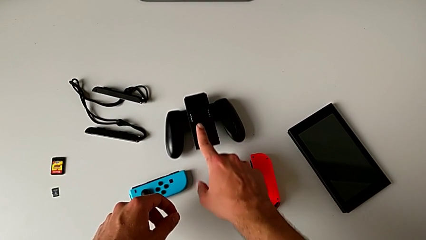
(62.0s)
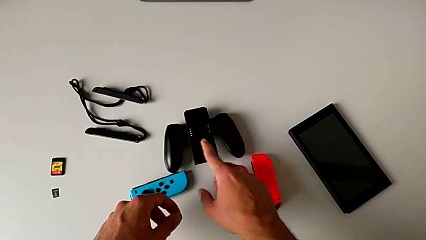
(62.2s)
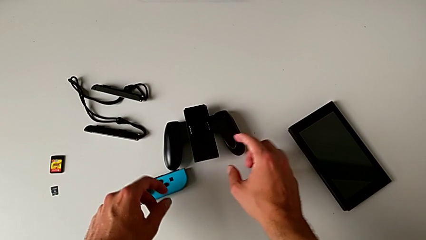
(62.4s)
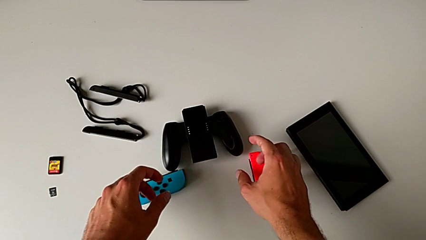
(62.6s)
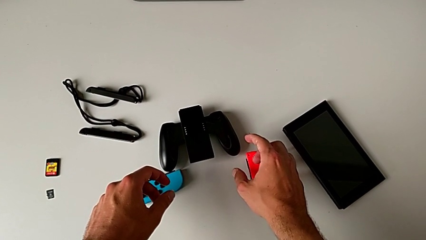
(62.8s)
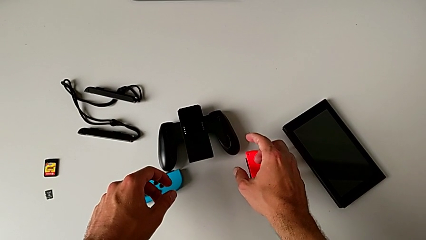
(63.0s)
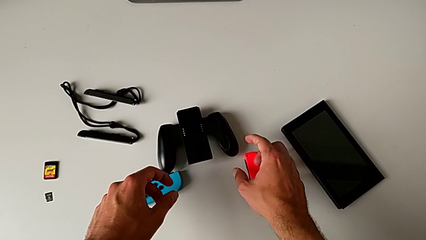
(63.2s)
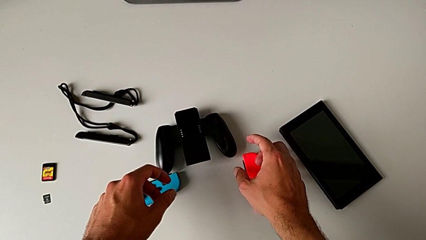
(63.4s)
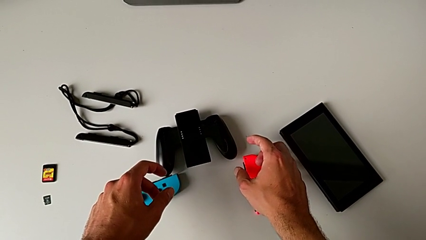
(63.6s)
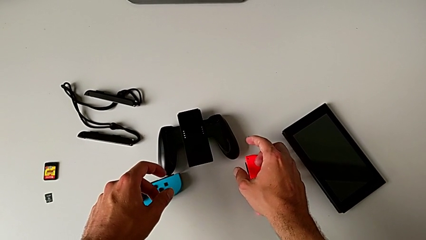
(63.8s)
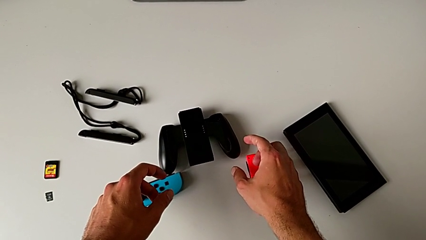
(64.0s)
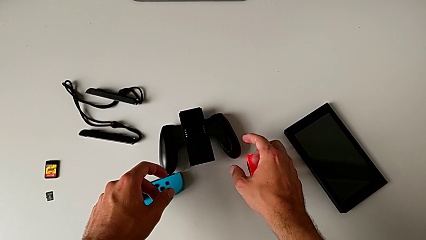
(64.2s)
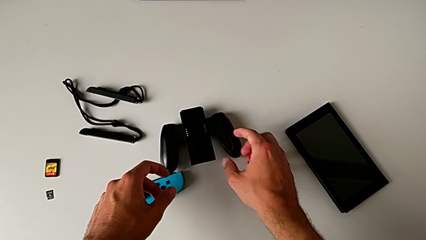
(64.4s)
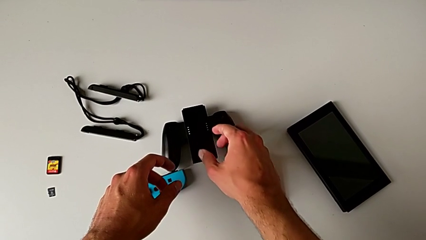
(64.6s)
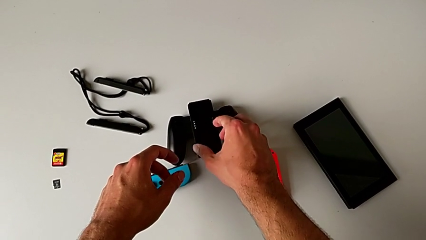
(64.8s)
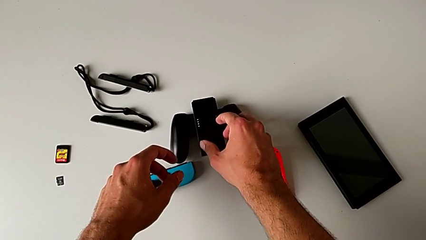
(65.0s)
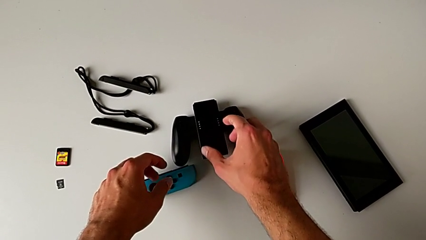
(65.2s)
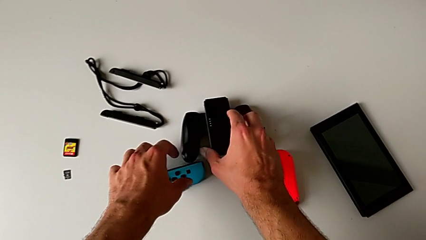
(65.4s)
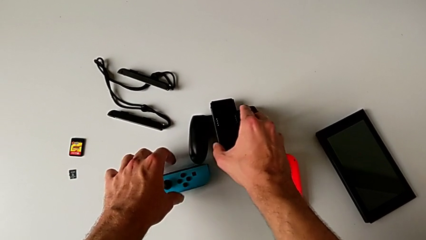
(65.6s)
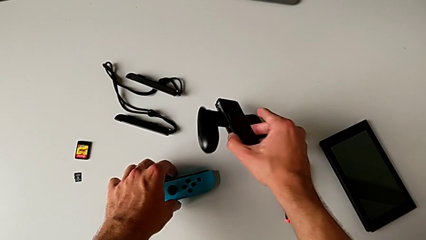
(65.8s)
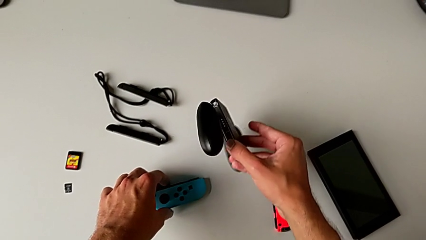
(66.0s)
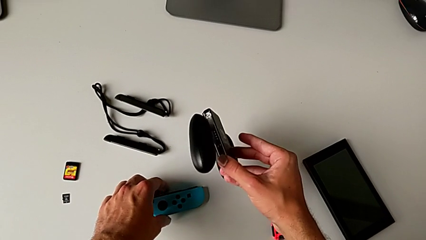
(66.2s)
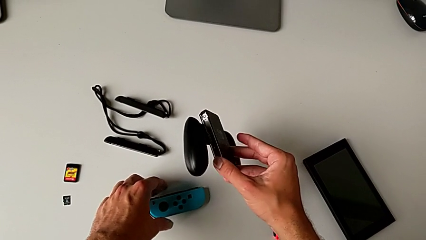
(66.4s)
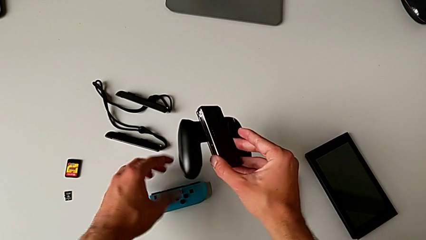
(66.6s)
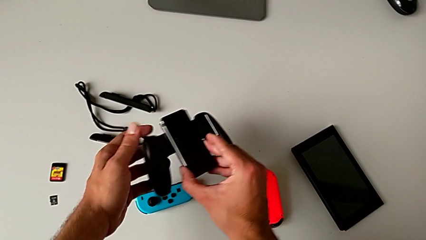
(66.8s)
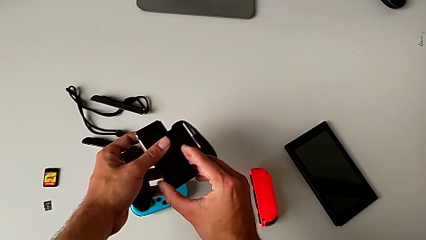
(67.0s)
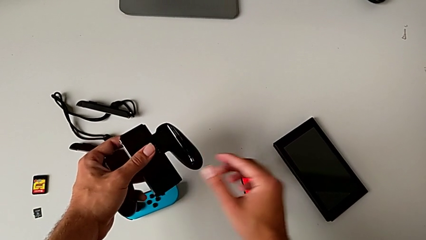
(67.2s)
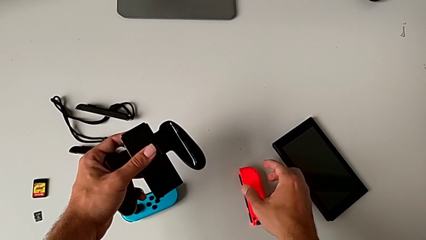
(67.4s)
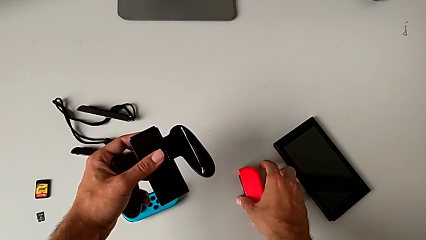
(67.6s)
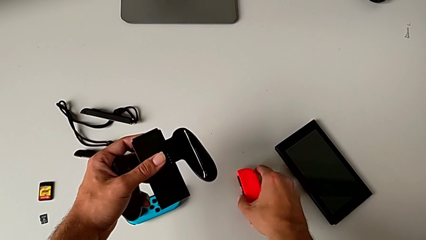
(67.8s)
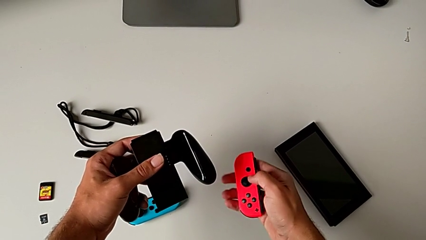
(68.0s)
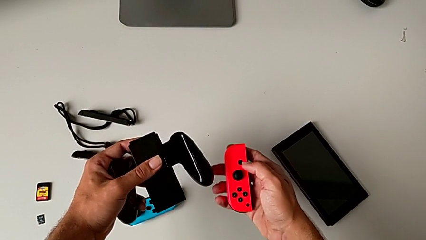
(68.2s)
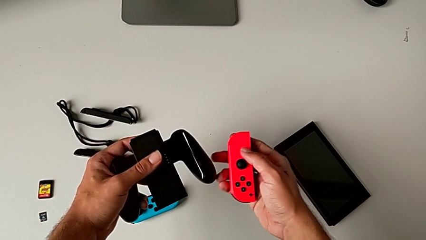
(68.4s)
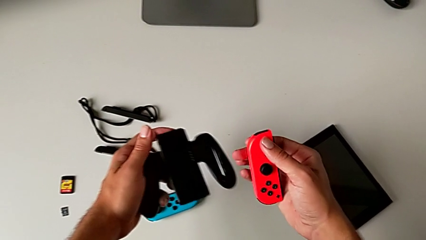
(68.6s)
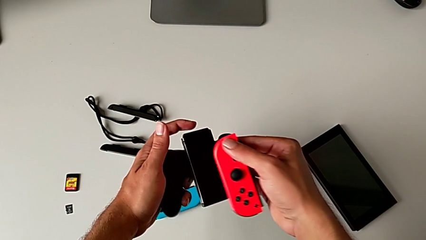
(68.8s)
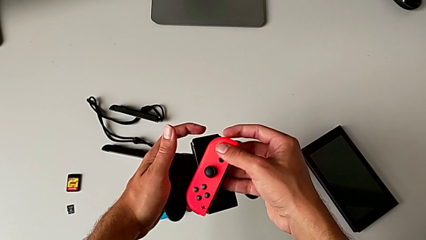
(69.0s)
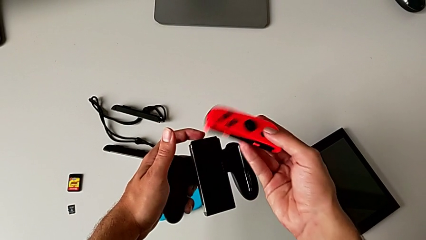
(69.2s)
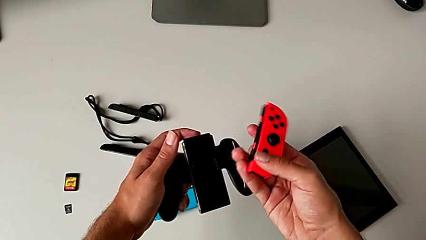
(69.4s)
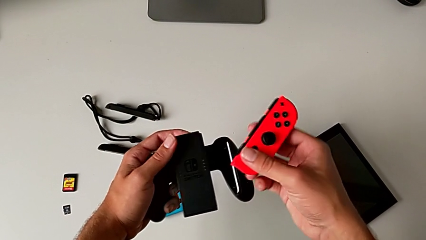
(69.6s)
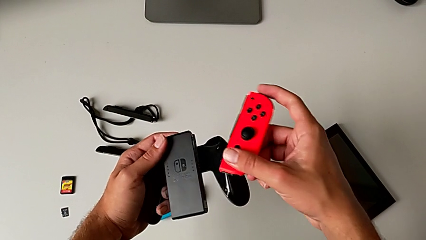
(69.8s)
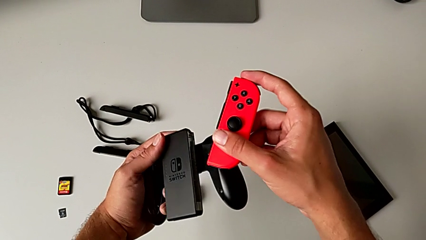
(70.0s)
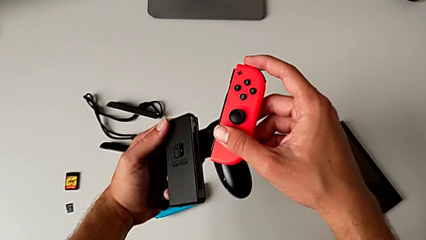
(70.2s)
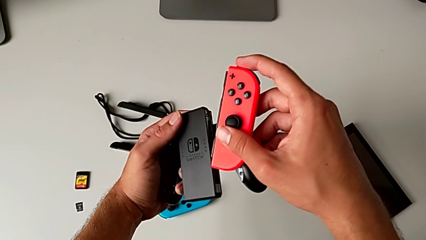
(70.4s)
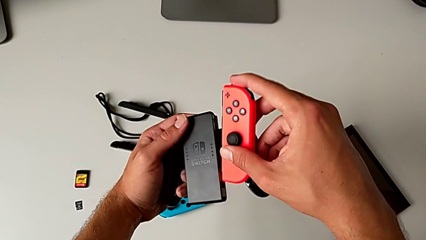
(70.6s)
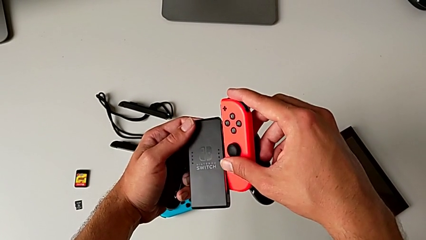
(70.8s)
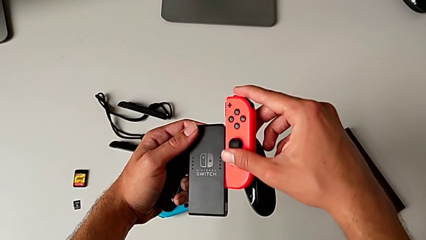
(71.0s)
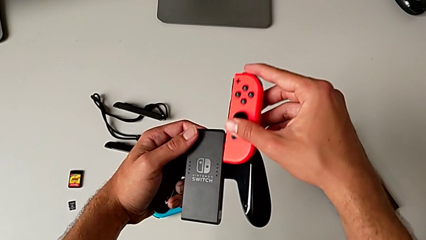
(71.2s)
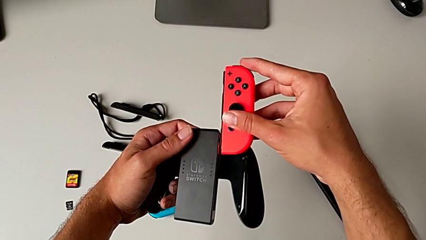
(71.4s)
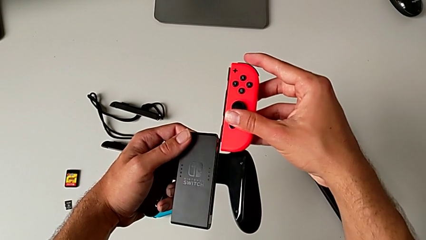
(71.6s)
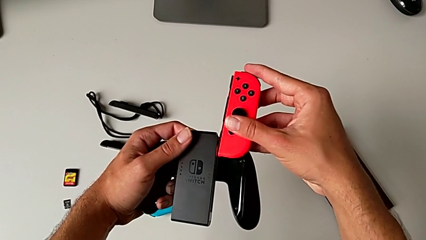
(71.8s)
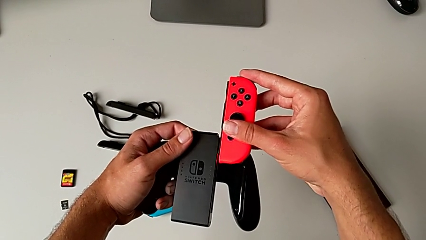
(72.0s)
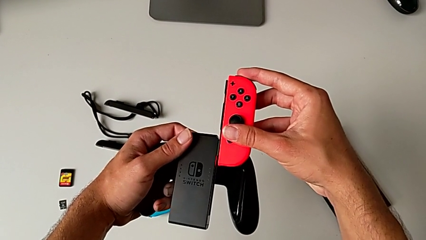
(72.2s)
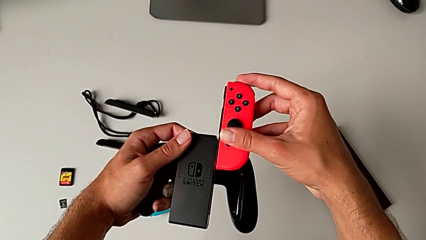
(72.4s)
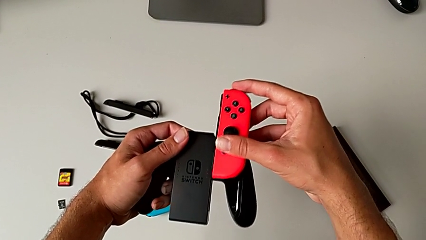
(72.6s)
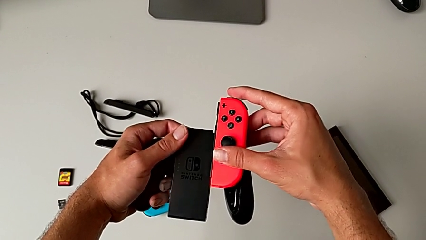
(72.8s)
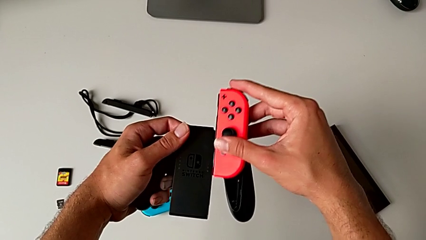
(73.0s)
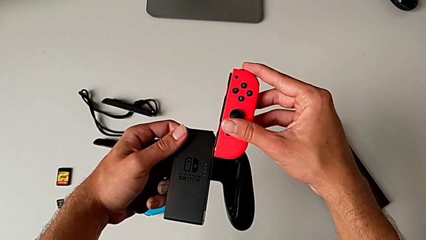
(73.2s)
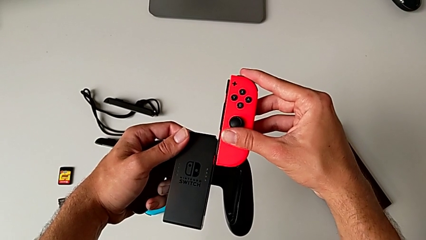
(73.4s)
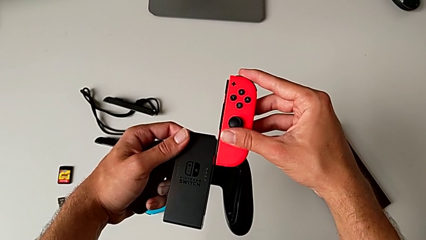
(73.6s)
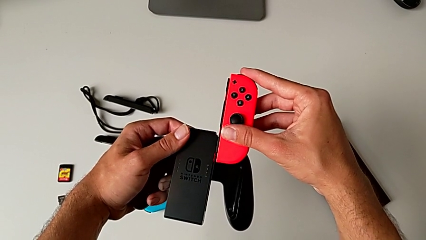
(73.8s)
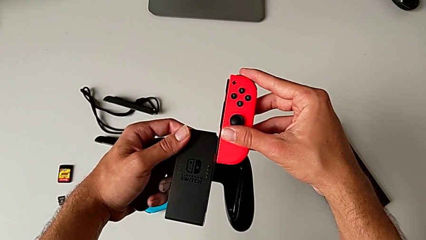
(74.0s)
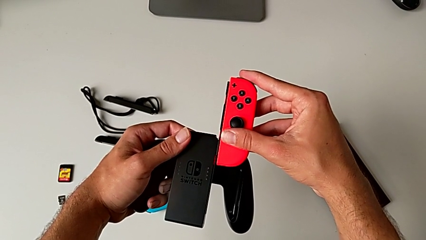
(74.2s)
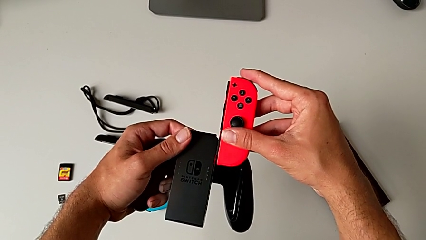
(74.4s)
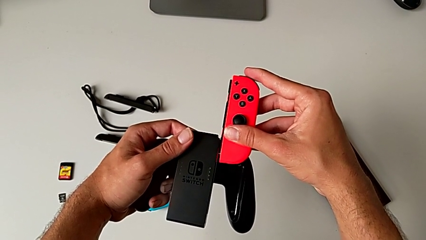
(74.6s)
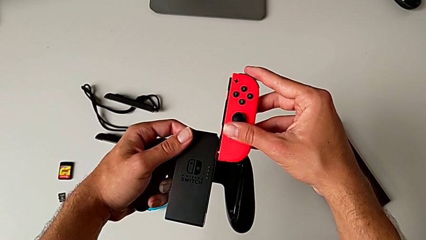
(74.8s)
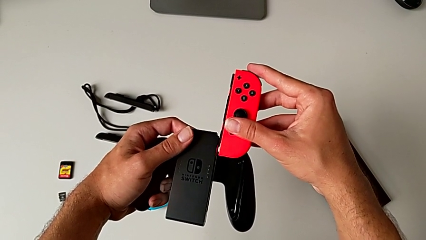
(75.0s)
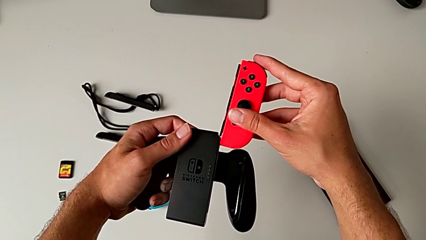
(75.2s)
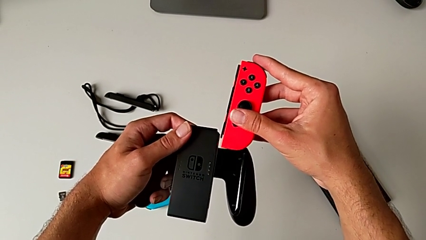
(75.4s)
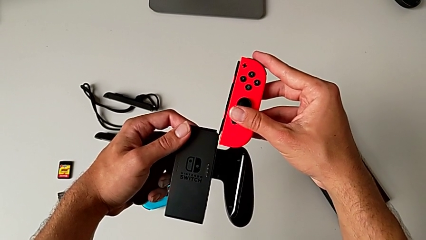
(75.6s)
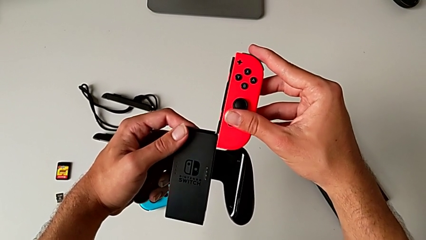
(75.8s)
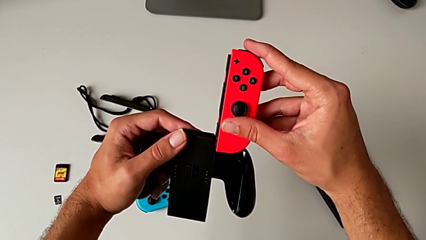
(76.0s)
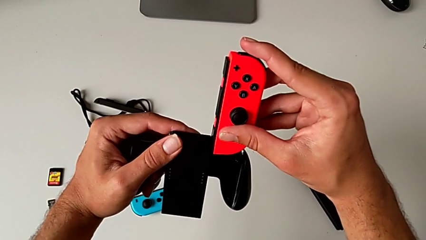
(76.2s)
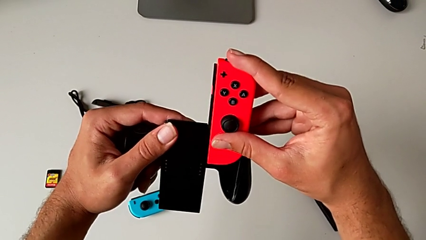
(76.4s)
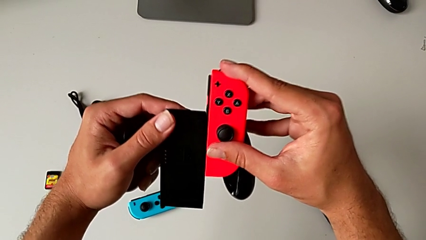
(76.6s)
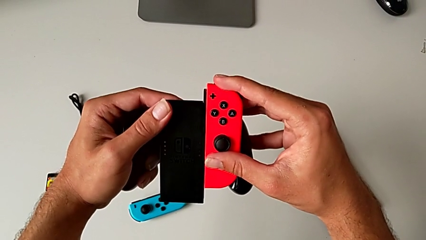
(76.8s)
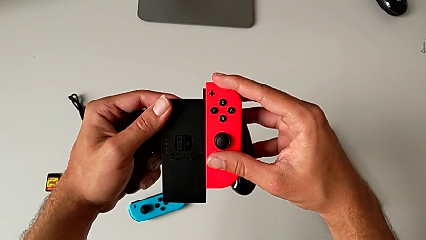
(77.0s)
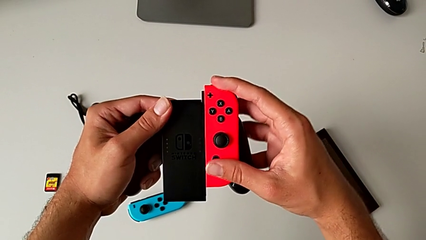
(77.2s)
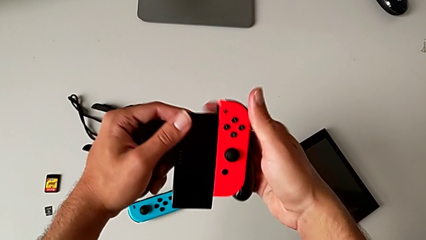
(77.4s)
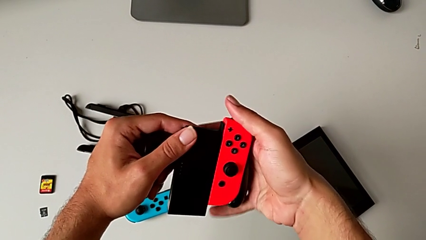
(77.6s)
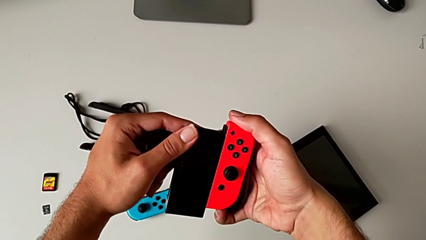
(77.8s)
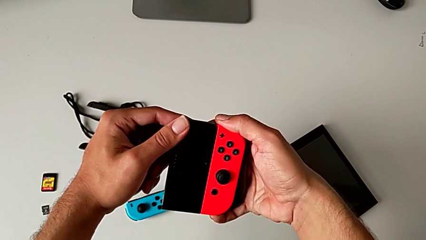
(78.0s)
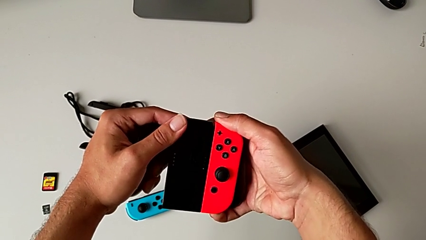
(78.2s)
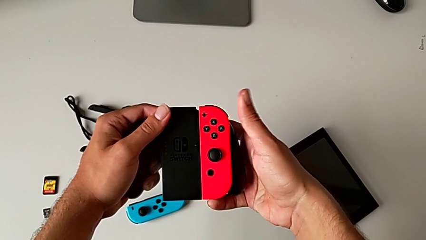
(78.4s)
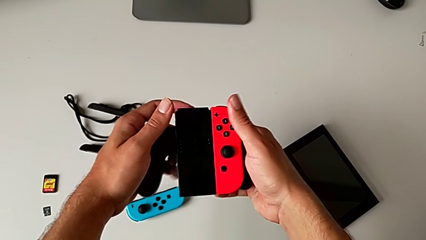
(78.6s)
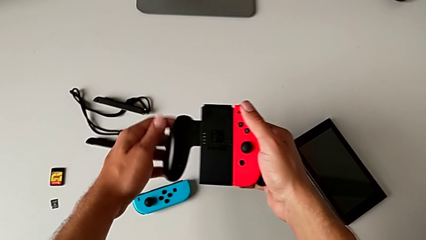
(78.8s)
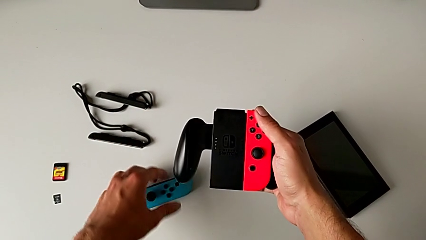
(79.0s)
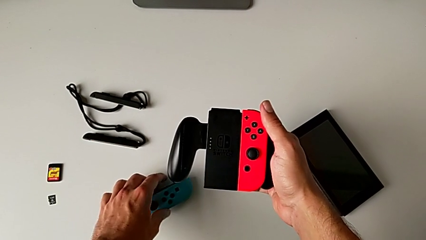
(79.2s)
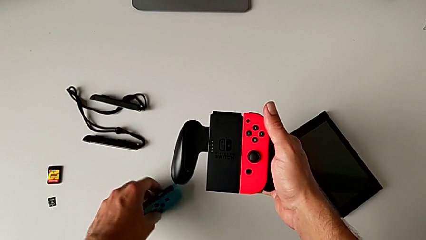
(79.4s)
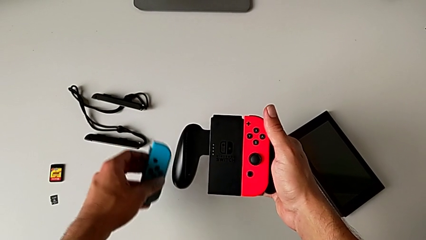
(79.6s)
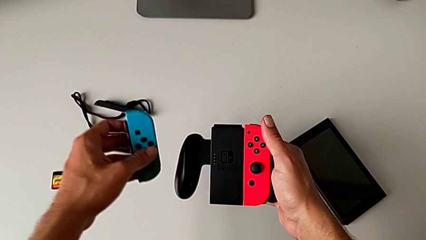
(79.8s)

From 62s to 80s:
The camera wearer is attaching the red and blue Joy-Con controllers to the Joy-Con Comfort grip. They grab the comfort grip, lift it and flip it, all with the right hand. They grab the red Joy-Con controller. They lift it, rotate it, insert it incorrectly, slide the Joy-Con controller, insert the red Joy-Con controller and push it, all with the right hand. They grab the blue Joy-Con controller with the left hand and lift it with the left hand.
